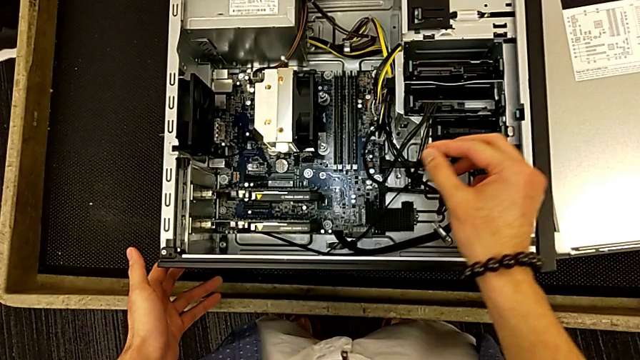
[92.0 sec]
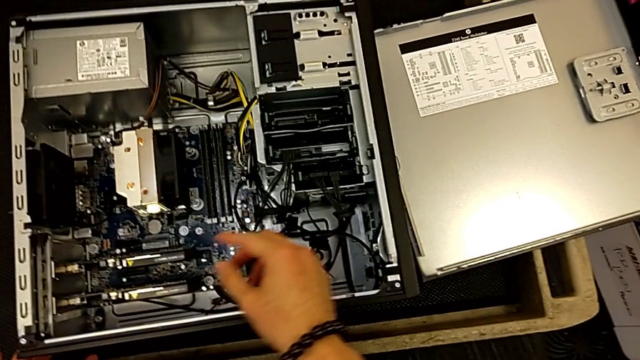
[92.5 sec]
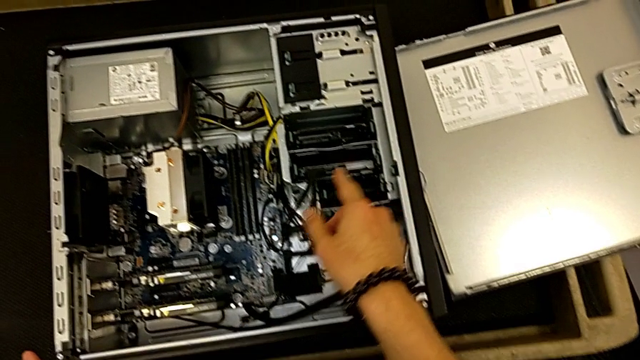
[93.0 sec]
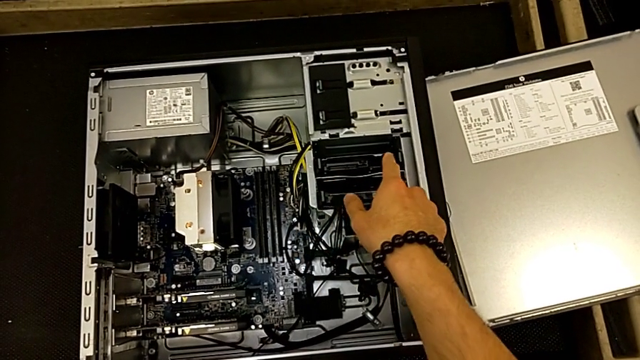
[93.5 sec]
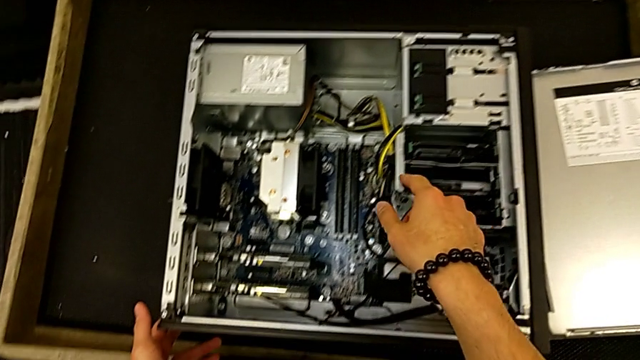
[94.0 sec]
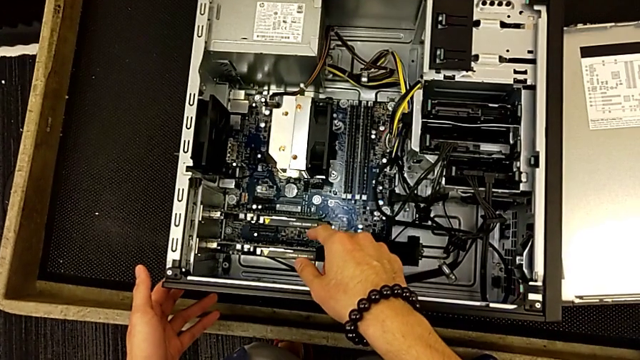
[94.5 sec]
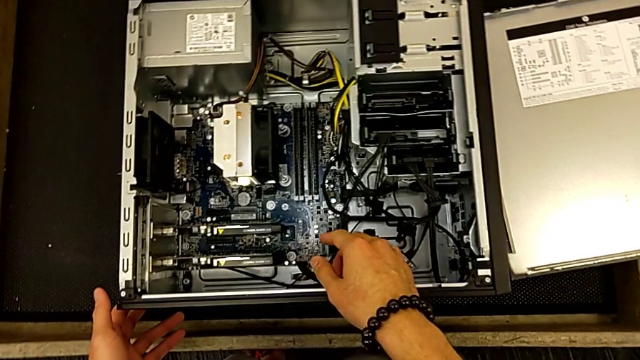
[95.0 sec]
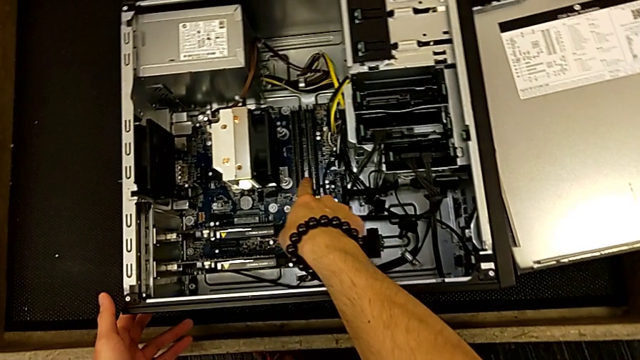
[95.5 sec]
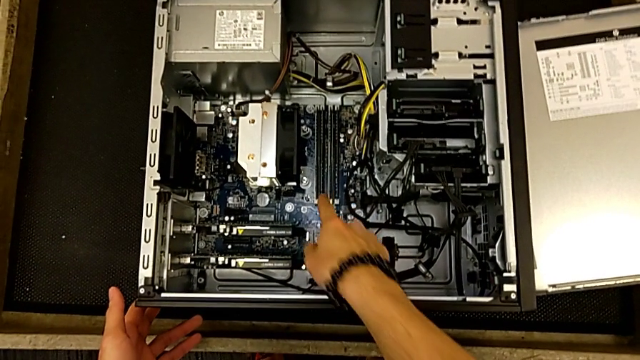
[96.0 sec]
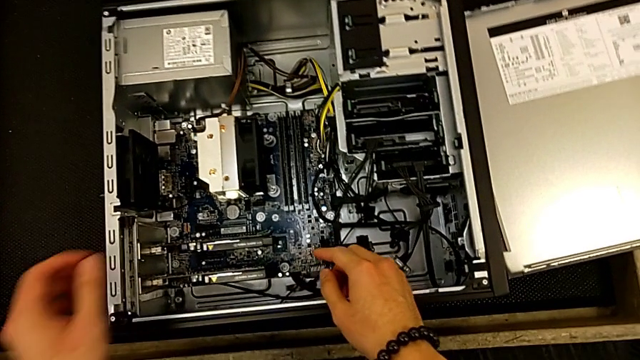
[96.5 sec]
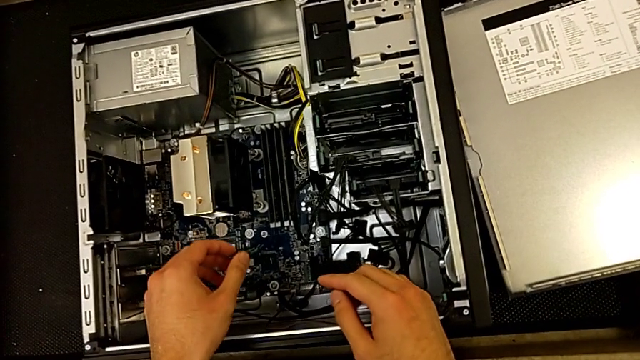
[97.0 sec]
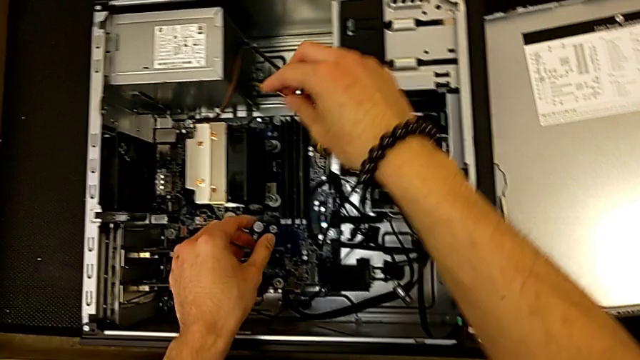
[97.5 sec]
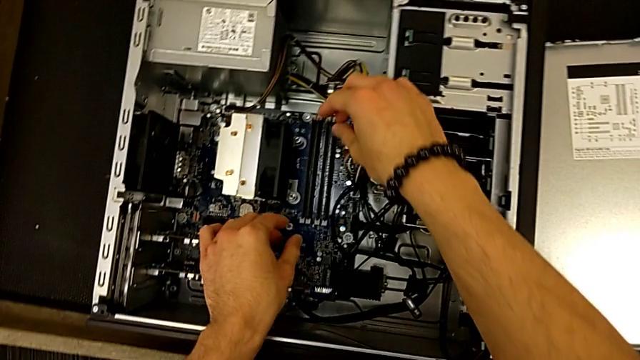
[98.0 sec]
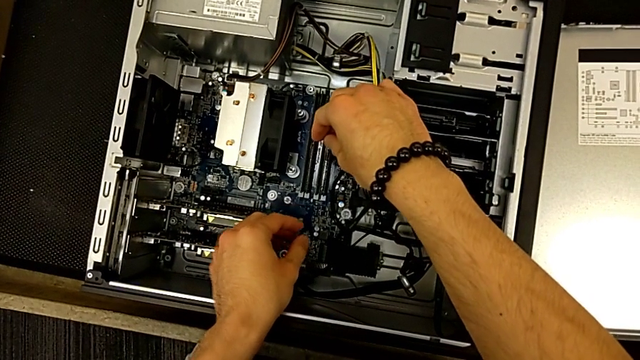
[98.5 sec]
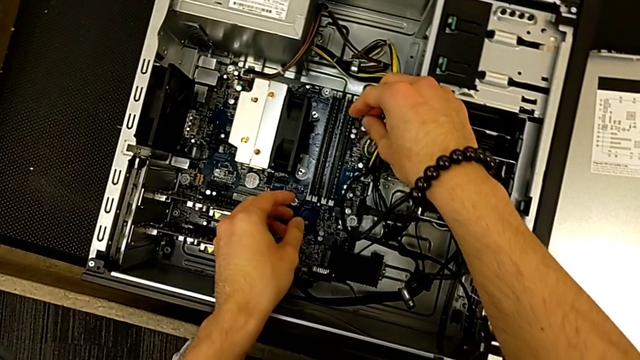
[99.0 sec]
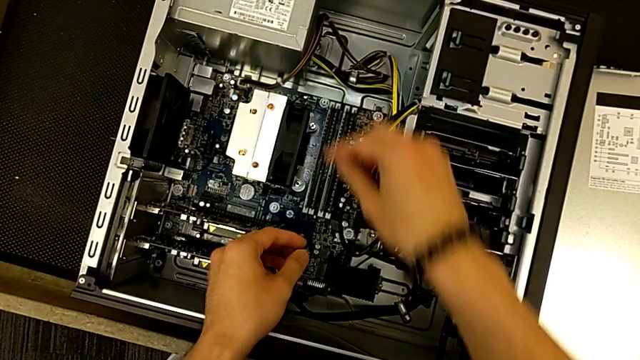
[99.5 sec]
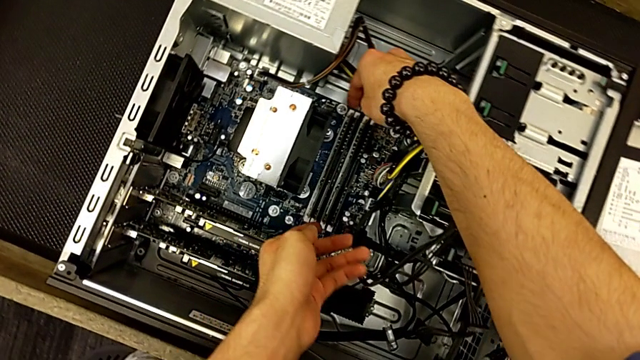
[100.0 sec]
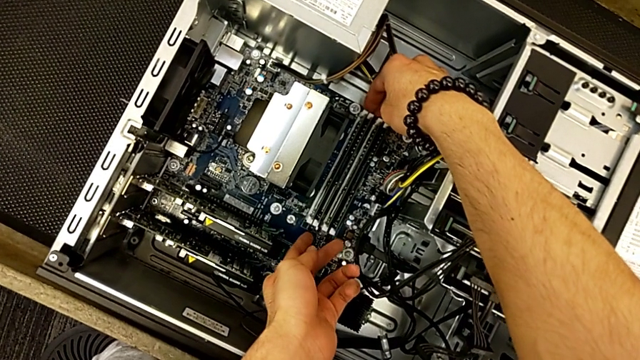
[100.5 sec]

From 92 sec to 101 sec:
The camera wearer is removing the RAM tabs from the computer tower. They inspect the computer tower and begin to withdraw the RAM.

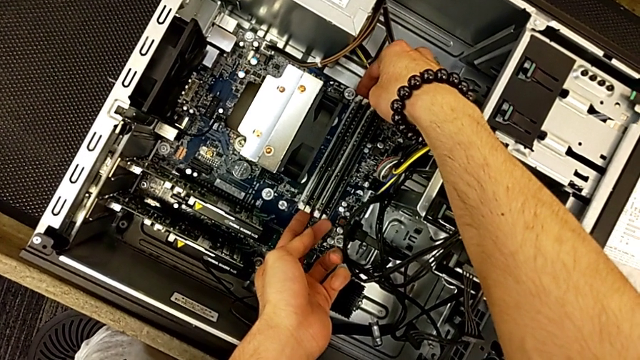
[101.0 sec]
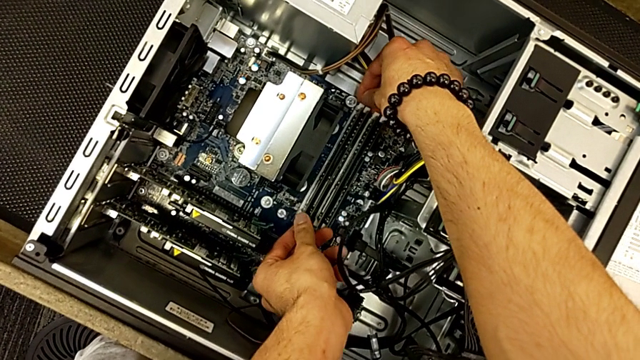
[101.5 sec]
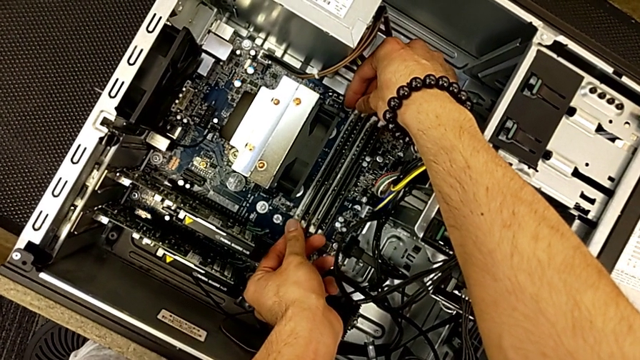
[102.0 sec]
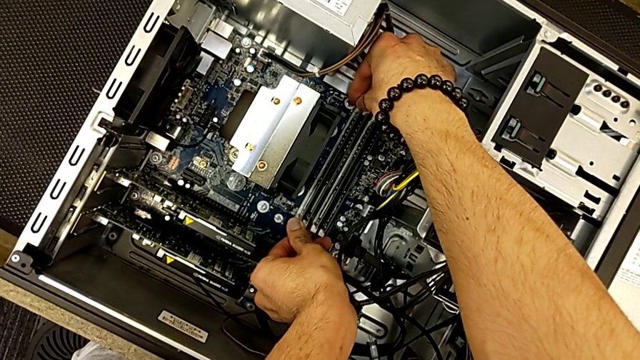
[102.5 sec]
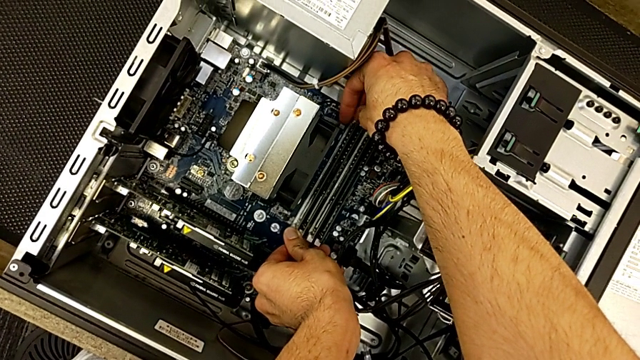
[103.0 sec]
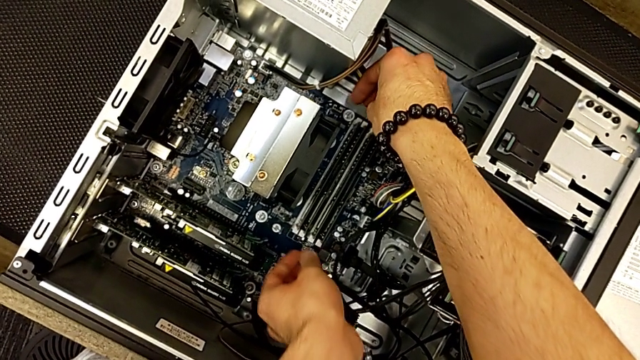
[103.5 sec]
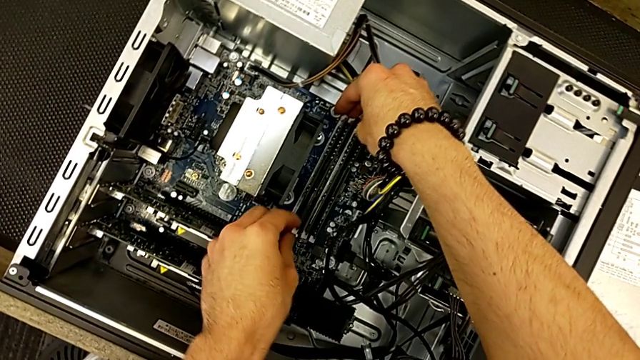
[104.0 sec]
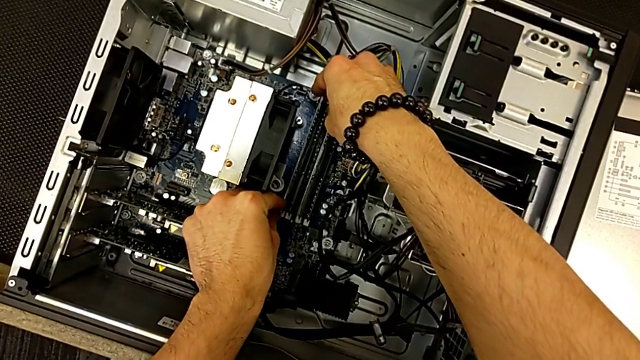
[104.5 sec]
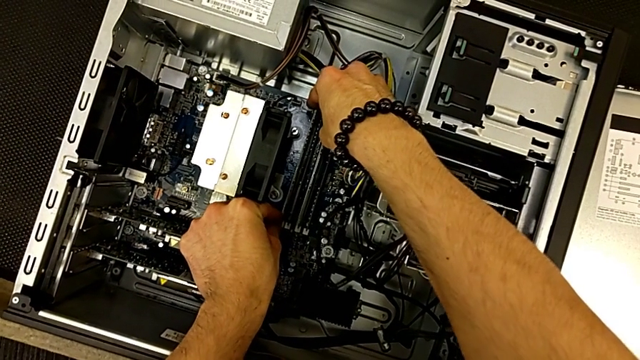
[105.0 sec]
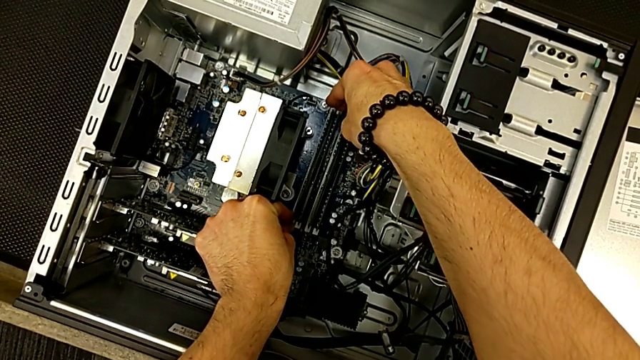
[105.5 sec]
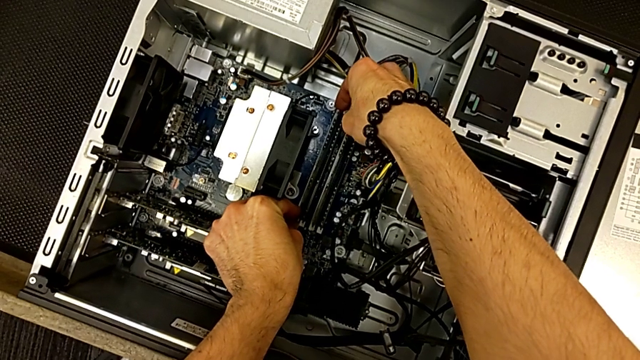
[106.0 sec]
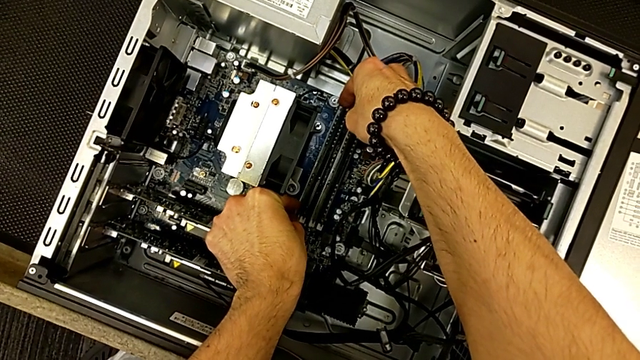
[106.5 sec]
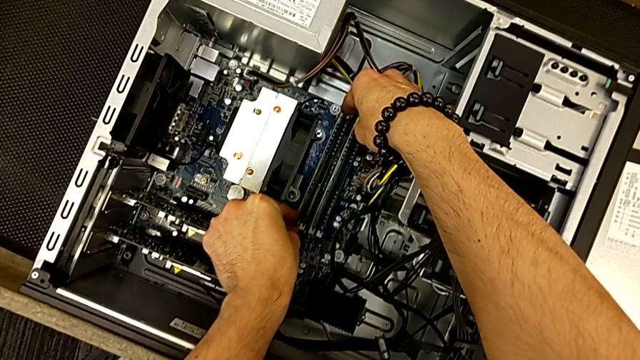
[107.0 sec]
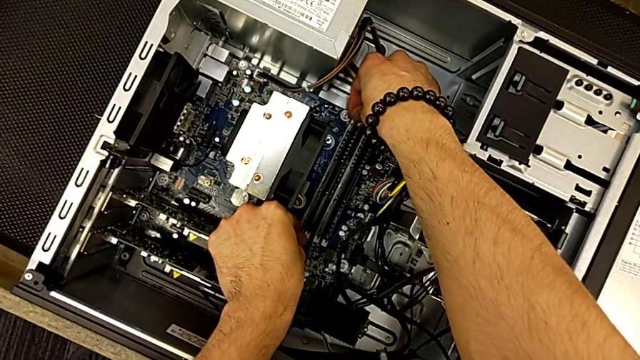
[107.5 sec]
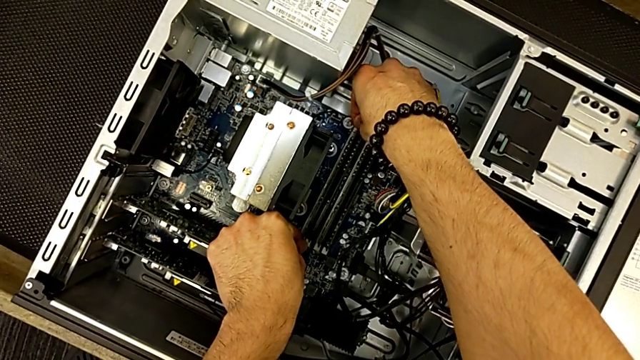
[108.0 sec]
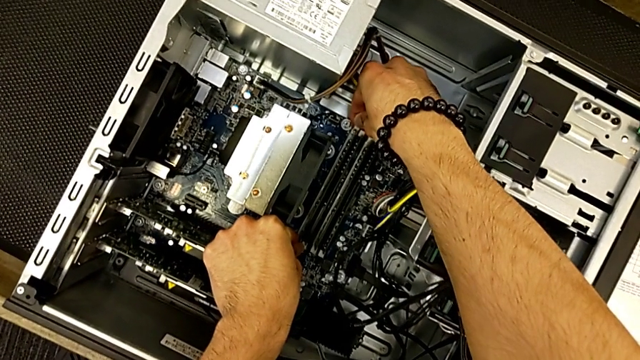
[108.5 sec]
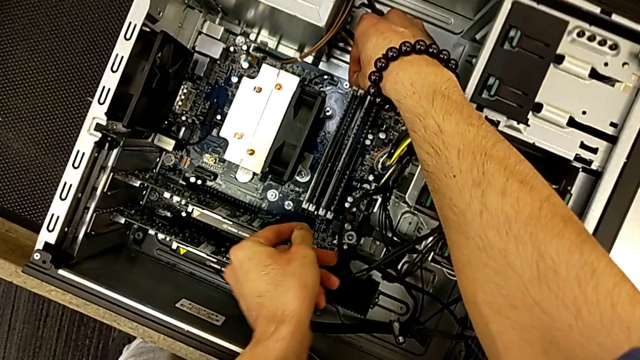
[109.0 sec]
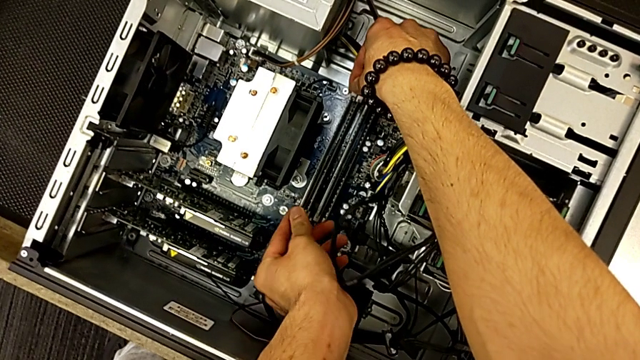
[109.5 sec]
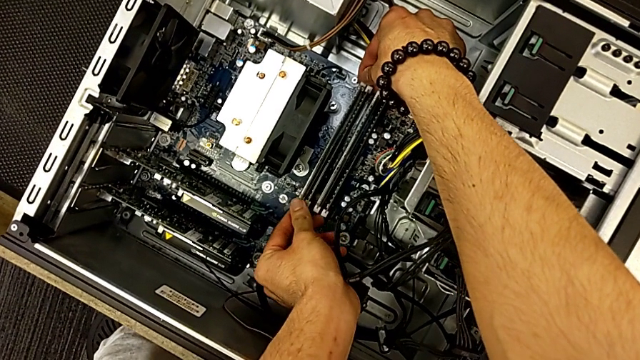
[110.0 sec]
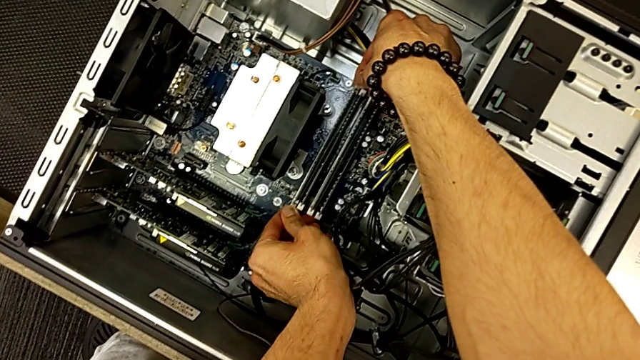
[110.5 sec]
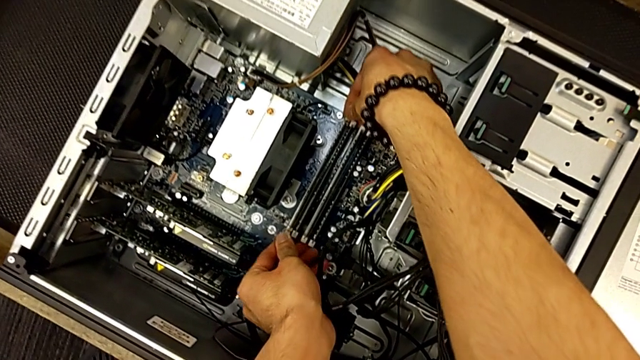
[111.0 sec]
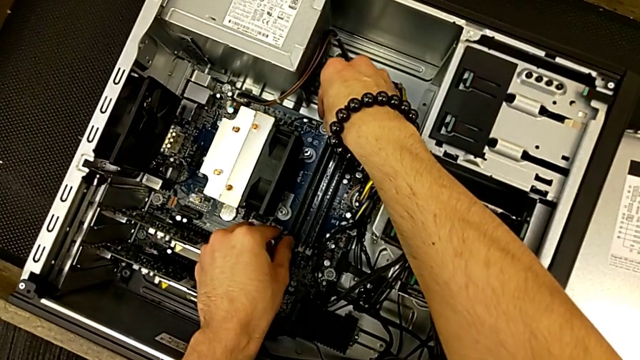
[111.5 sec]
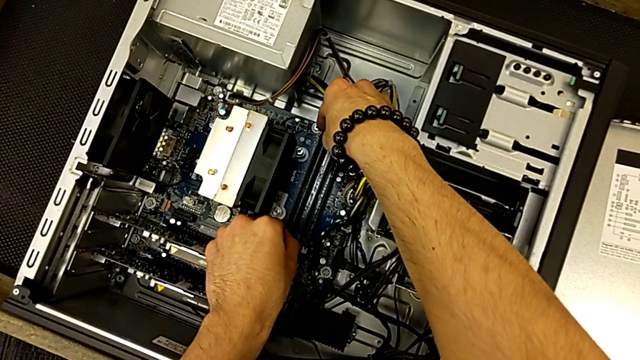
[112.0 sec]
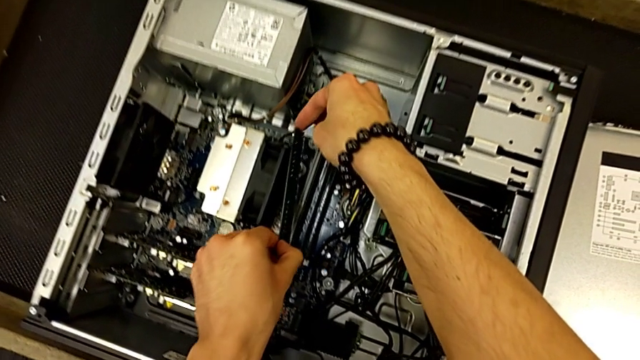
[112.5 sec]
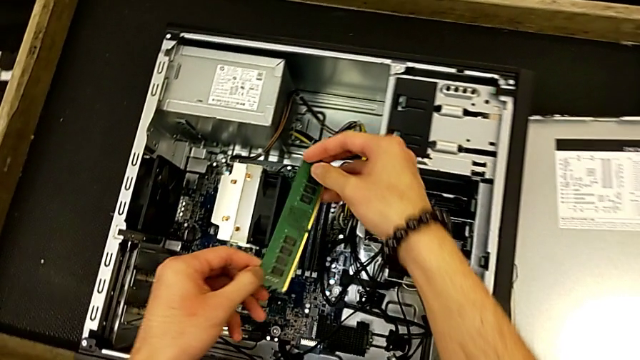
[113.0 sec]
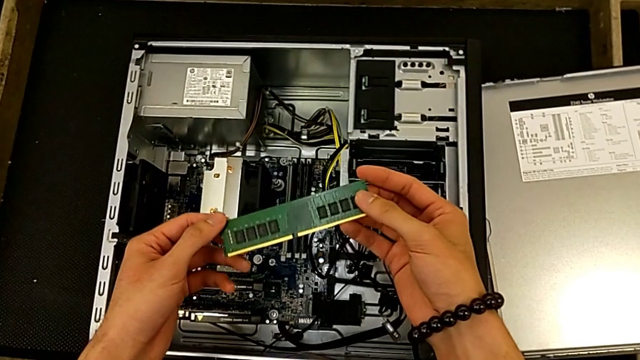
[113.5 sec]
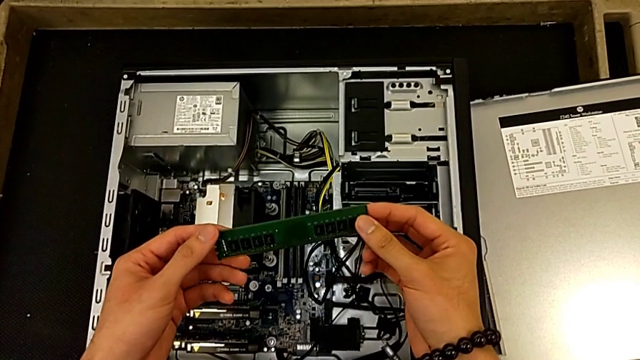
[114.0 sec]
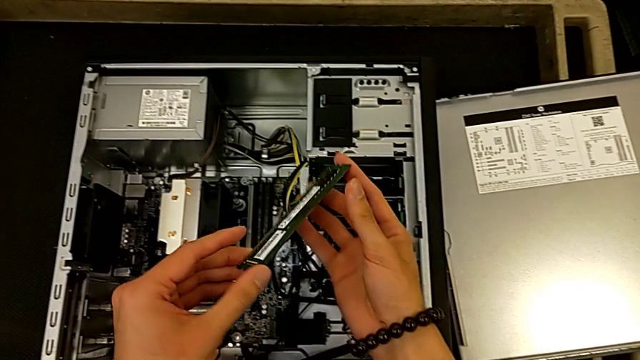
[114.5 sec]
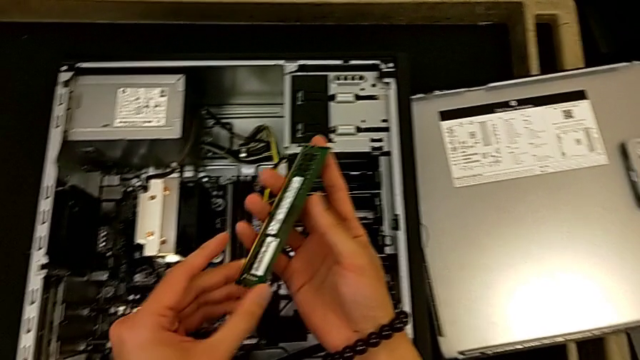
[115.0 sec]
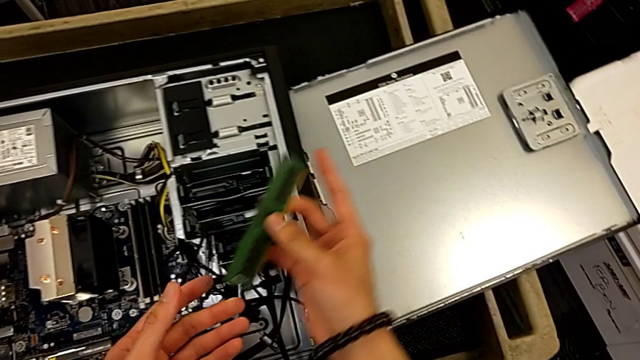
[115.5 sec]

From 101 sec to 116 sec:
The camera wearer is removing the RAM tabs from the computer tower. They keep withdrawing the RAM.
